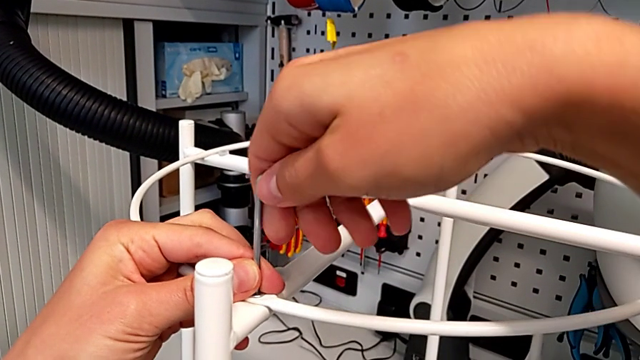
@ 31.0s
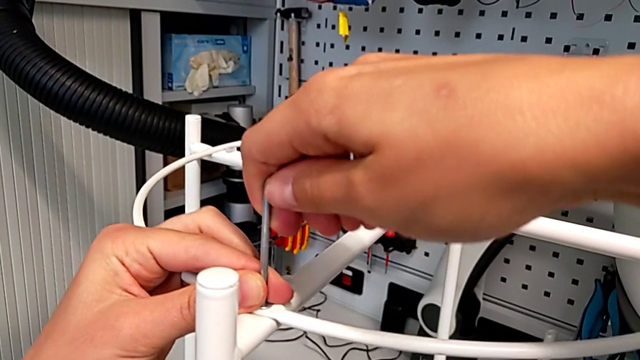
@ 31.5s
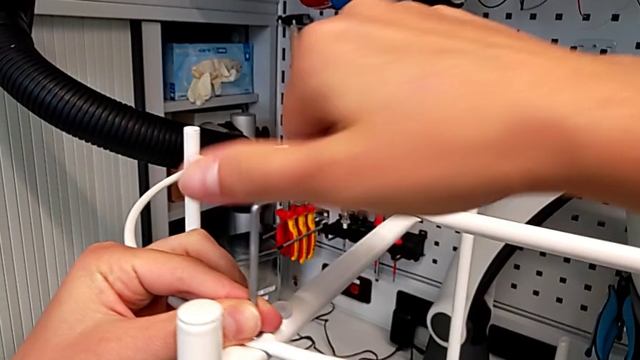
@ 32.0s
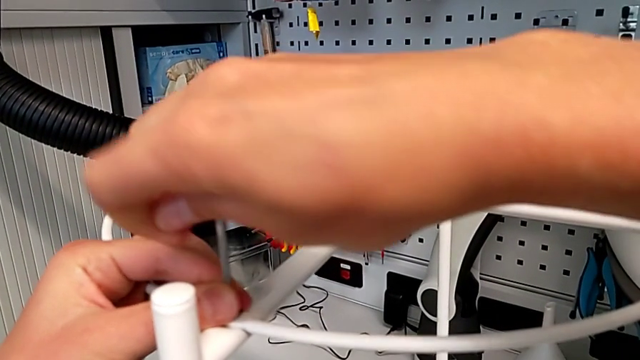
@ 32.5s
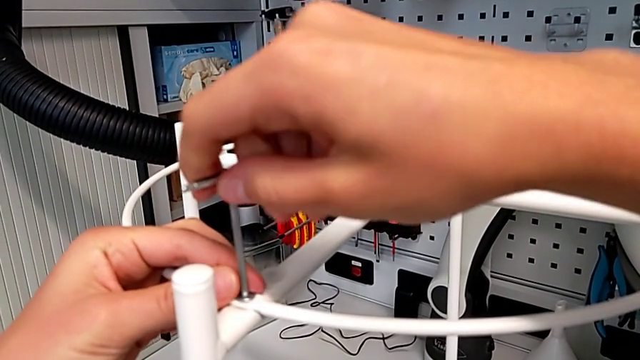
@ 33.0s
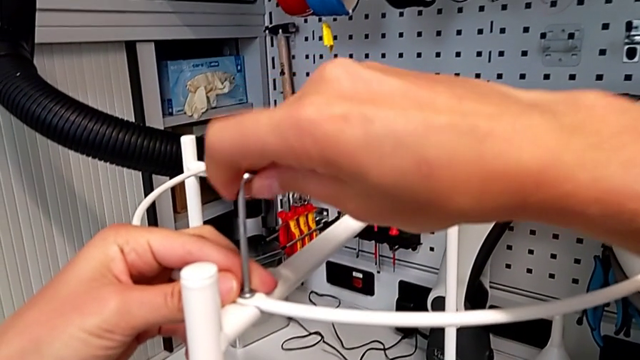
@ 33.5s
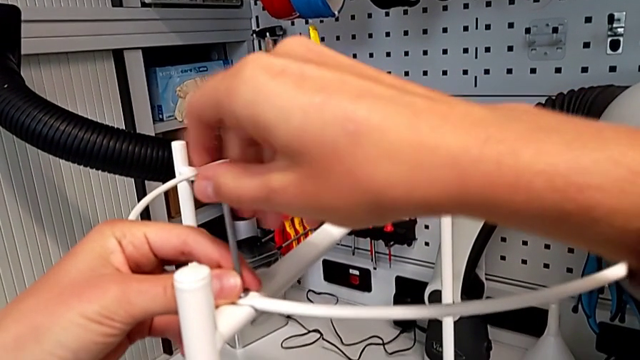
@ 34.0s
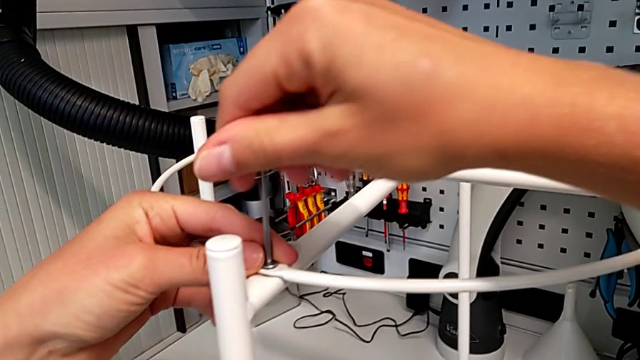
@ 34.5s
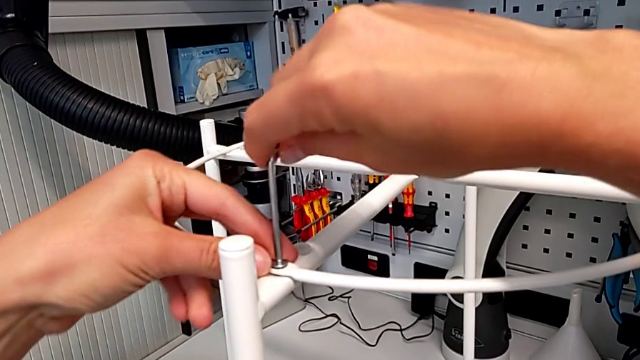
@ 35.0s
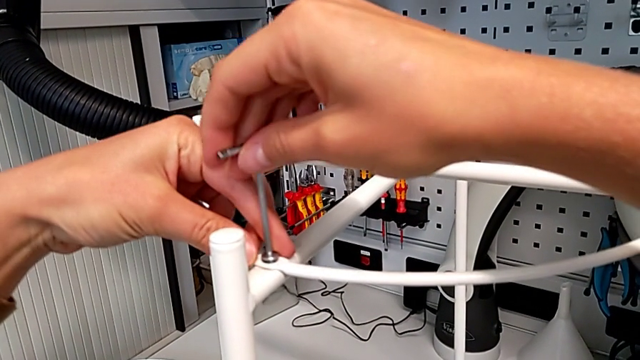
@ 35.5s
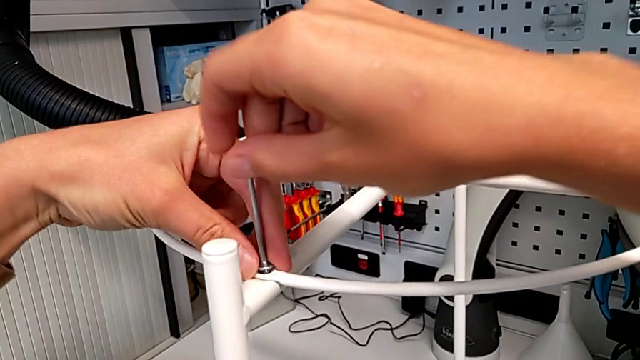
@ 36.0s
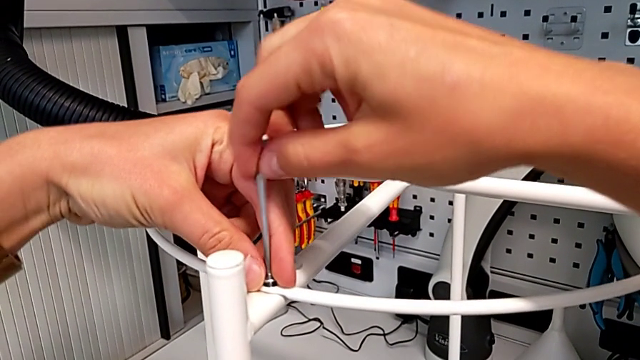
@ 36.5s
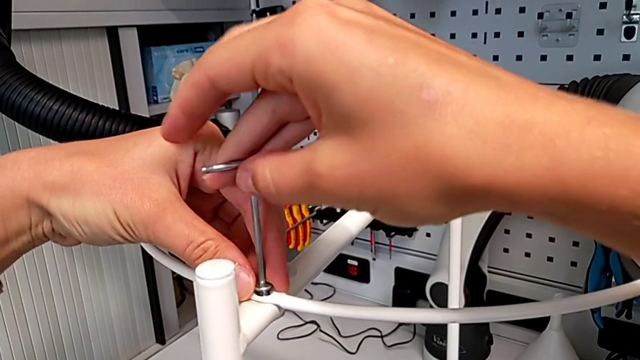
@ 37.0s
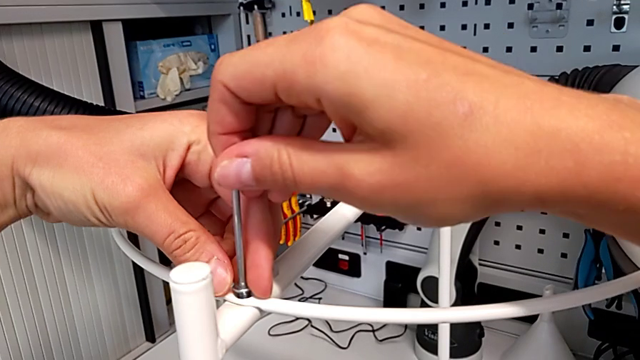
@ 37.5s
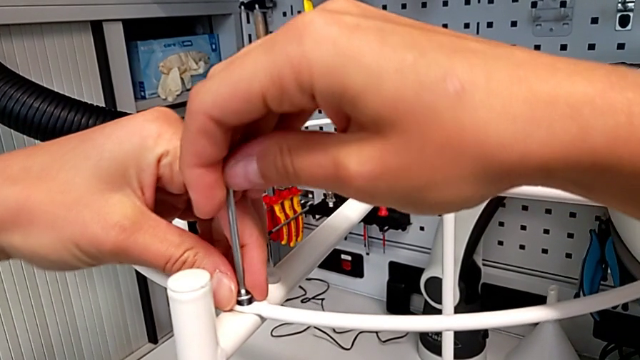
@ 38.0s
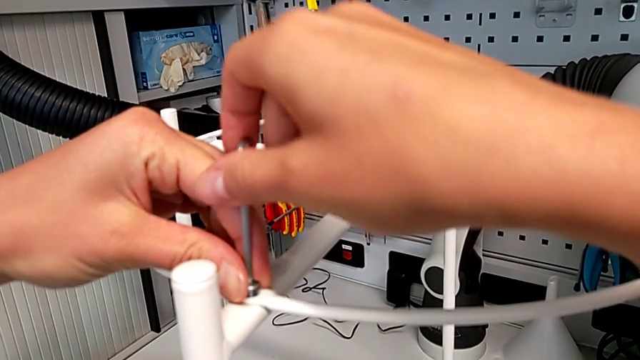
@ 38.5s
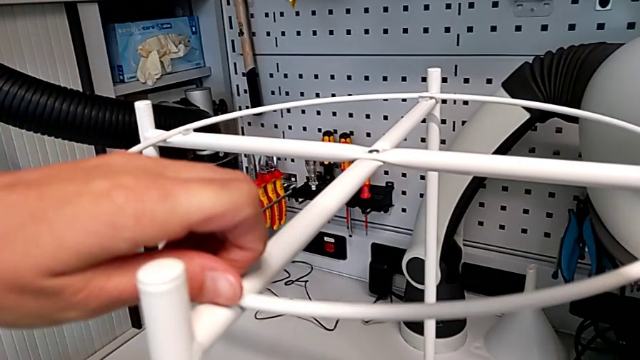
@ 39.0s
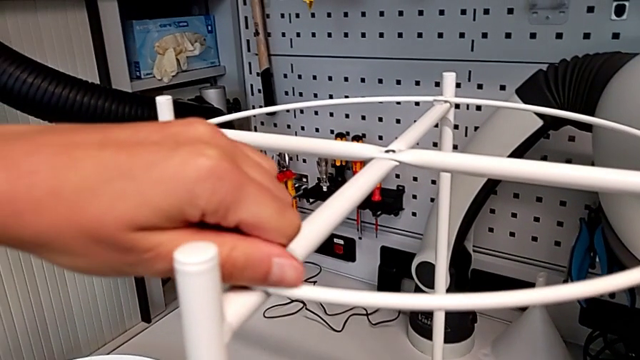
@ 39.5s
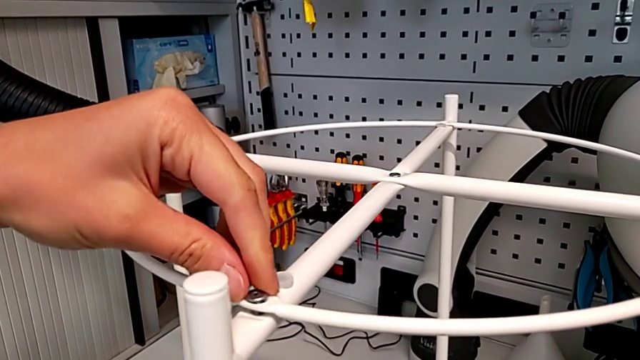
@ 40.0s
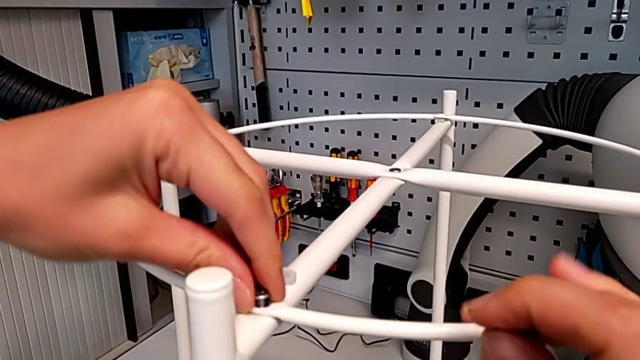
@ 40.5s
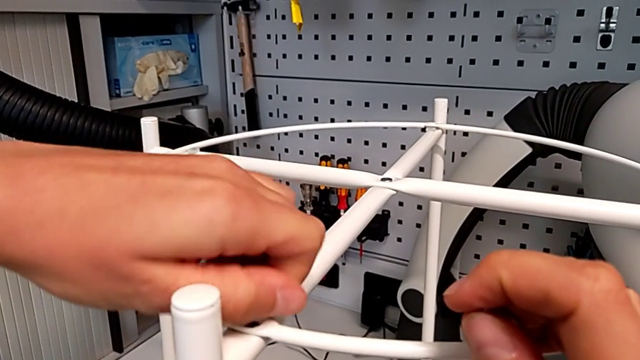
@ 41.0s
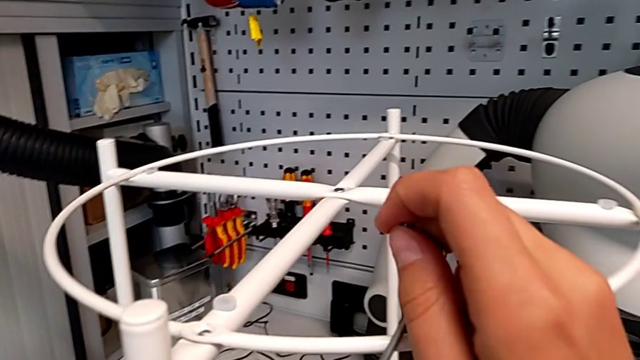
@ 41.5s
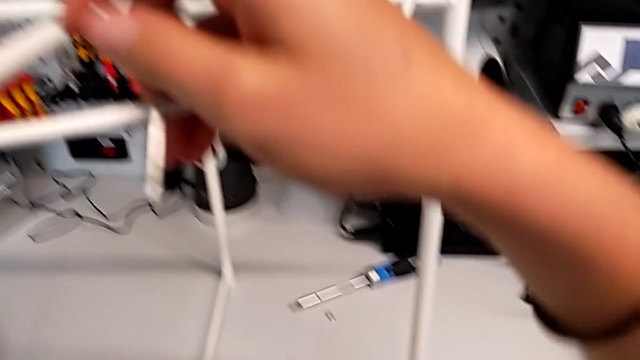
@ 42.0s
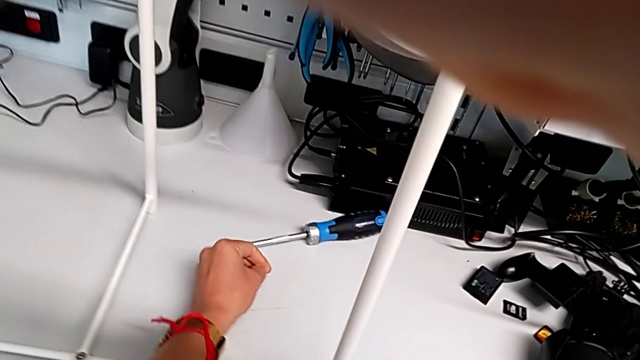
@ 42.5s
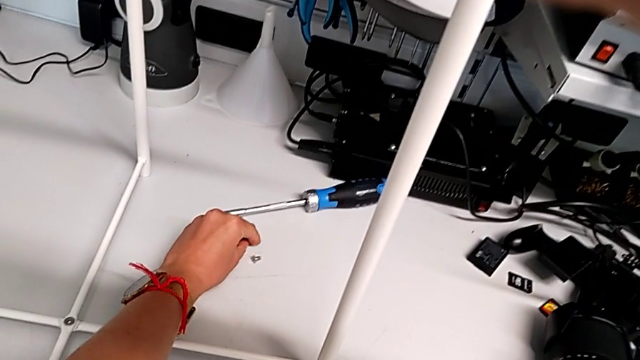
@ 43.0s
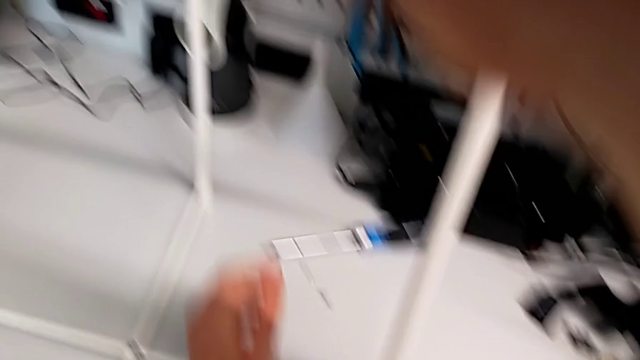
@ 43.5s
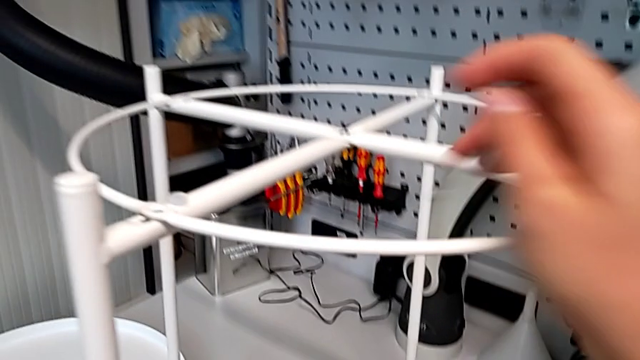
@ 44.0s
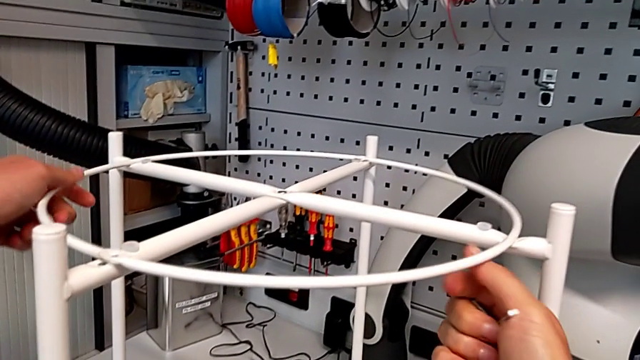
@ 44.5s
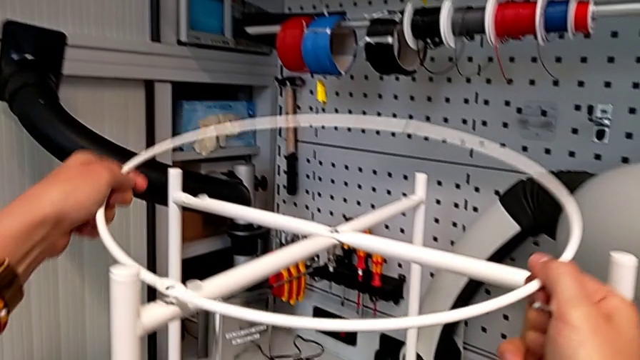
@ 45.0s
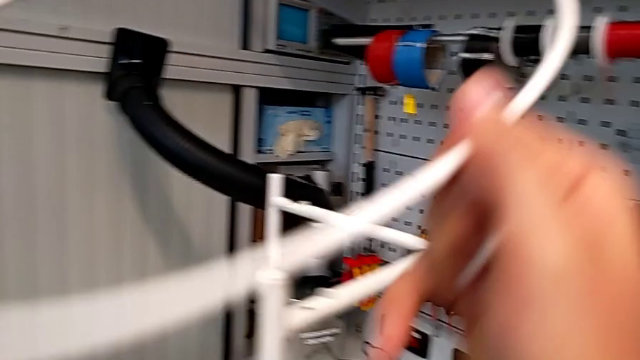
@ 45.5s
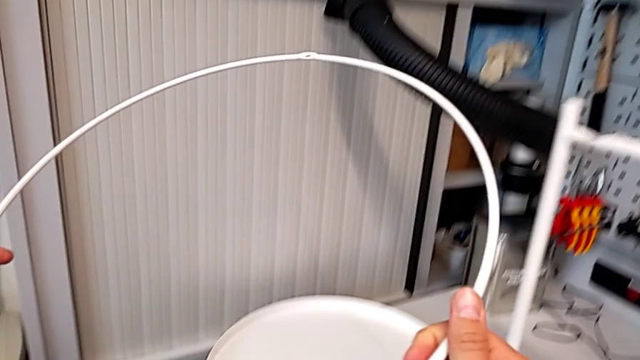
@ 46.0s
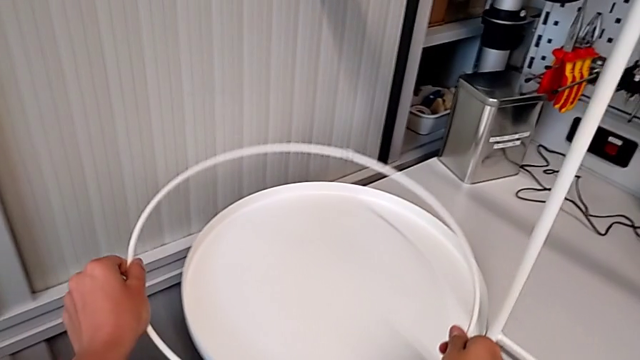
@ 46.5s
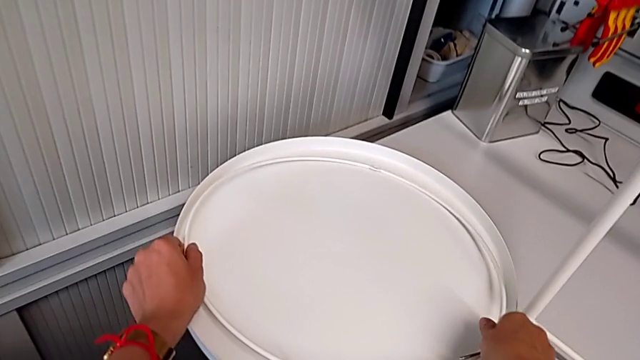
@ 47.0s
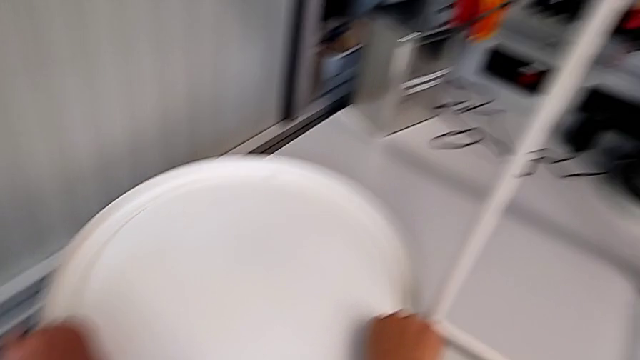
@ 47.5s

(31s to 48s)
The camera wearer is unscrewing the corner bolts. They unscrew the hex socket head, withdraw the Allen wrench with the right hand, unscrew the hex socket head with the left hand, disassemble it, place it, disassemble the circle and place it.

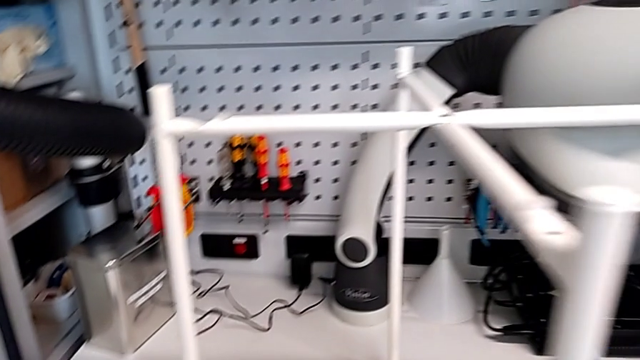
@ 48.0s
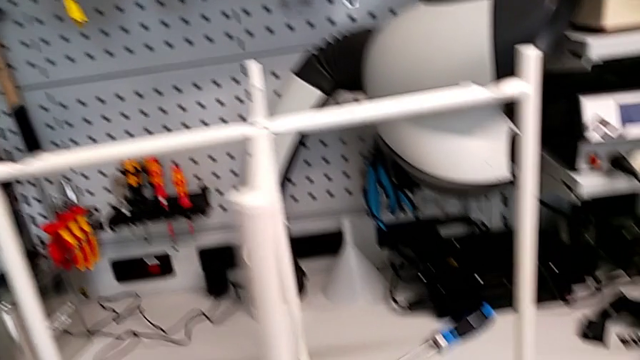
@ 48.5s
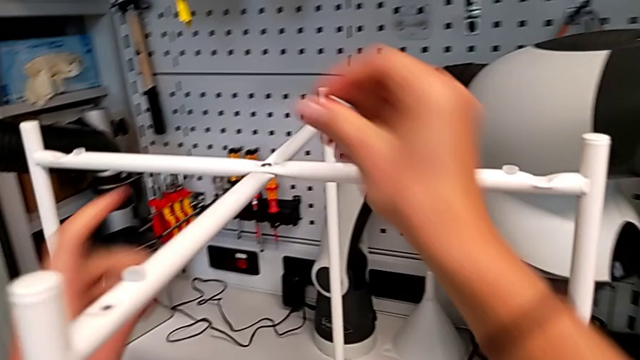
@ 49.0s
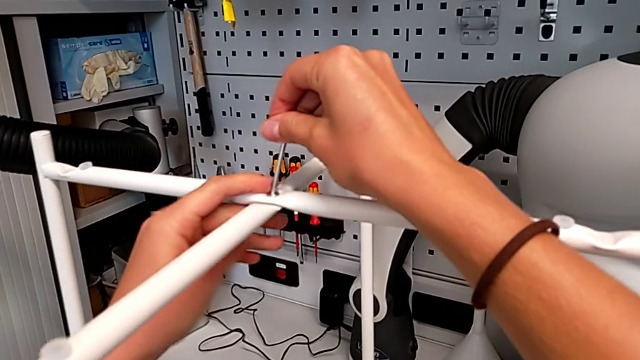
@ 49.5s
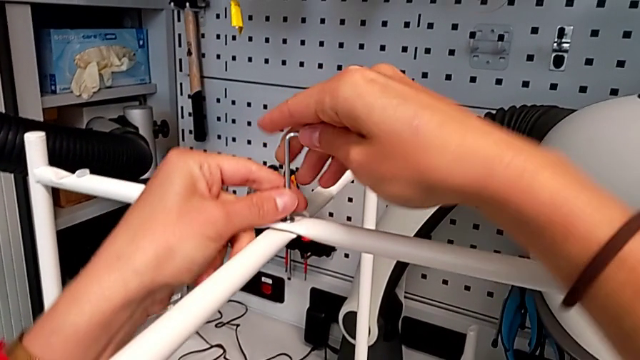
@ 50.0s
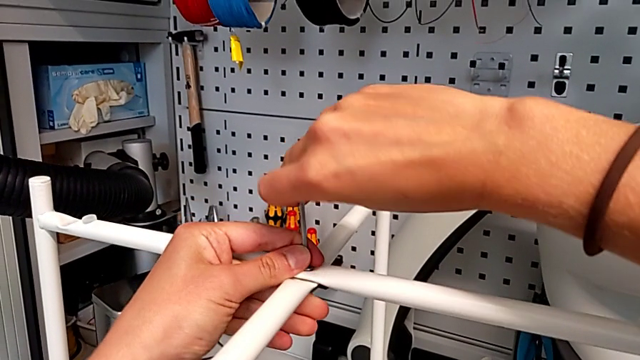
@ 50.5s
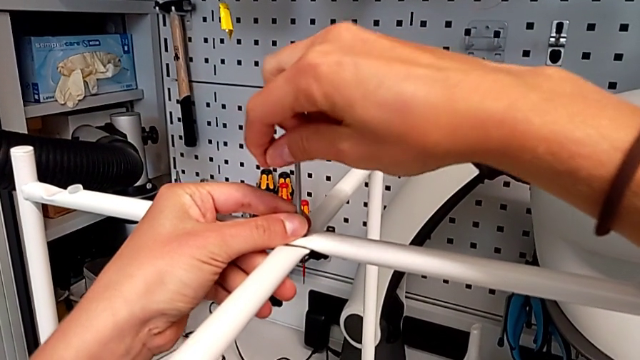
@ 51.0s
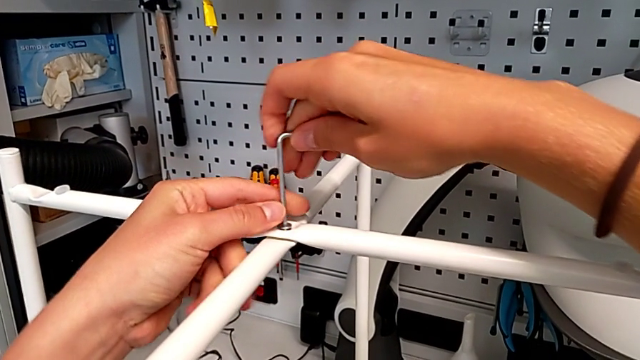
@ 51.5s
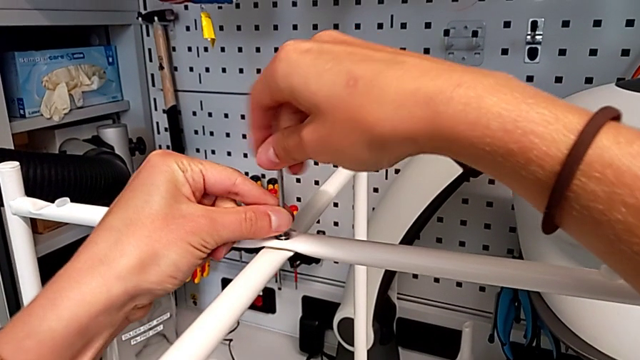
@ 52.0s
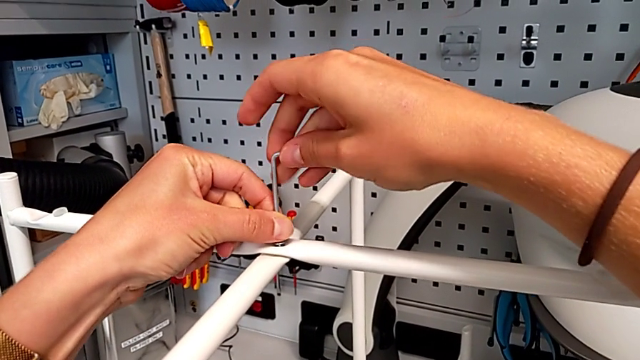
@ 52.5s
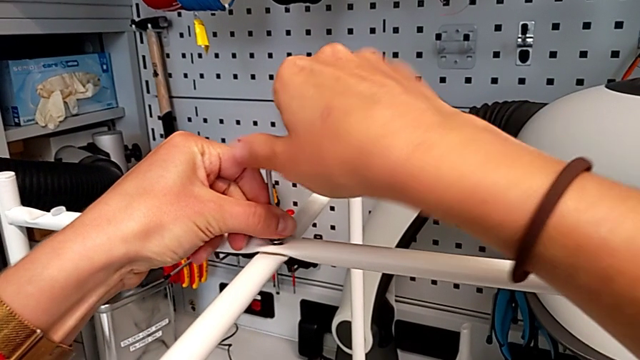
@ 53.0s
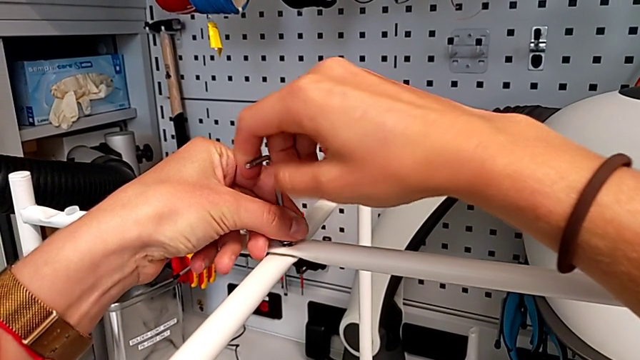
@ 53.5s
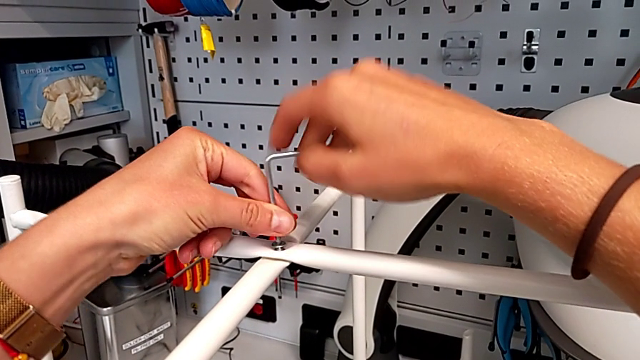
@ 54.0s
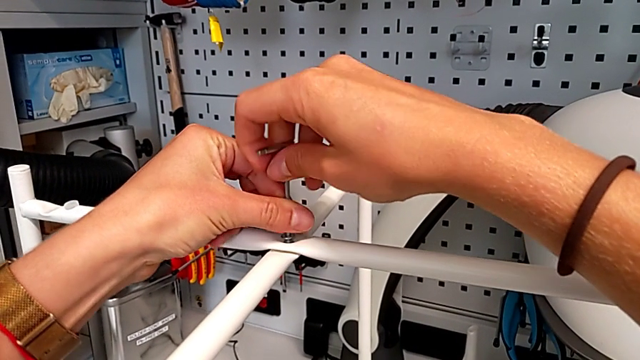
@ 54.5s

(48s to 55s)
The camera wearer is unscrewing the bolt in the middle. They approach the hex socket head, insert the Allen wrench and begin to unscrew the hex socket head.
